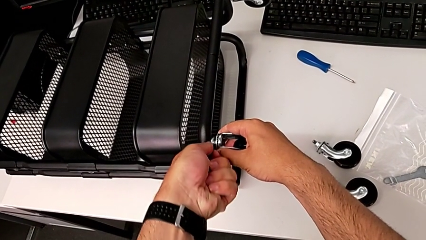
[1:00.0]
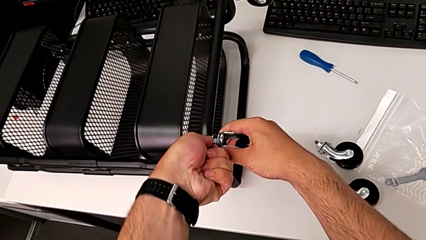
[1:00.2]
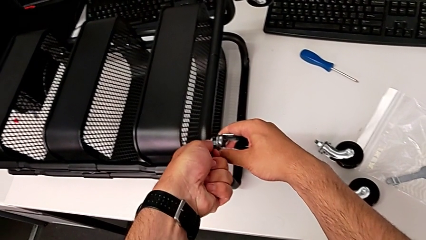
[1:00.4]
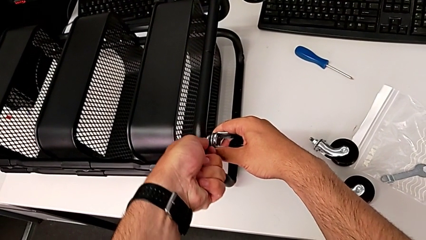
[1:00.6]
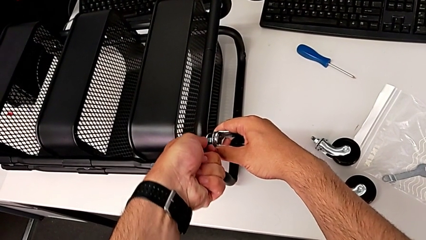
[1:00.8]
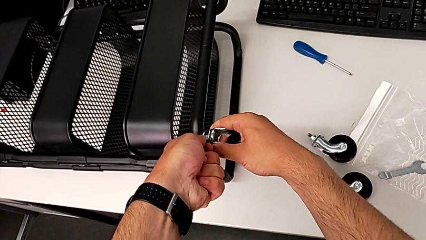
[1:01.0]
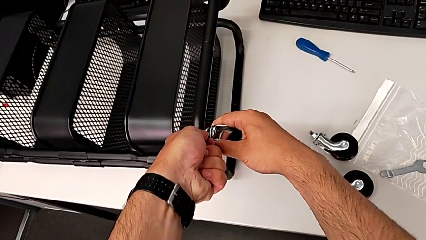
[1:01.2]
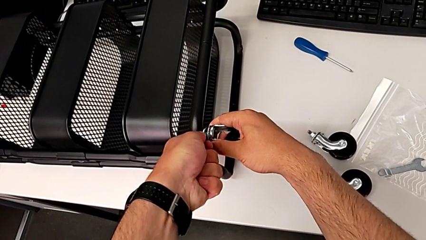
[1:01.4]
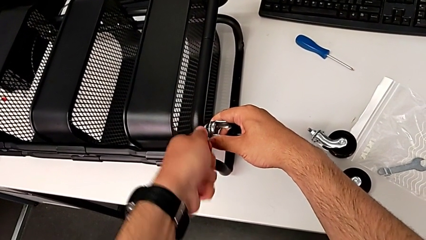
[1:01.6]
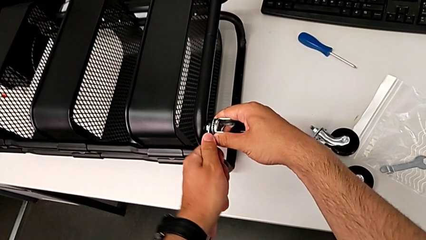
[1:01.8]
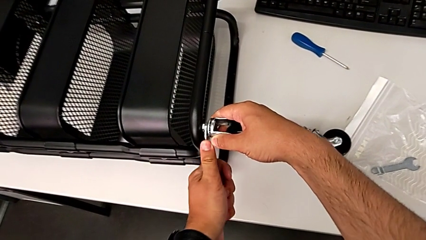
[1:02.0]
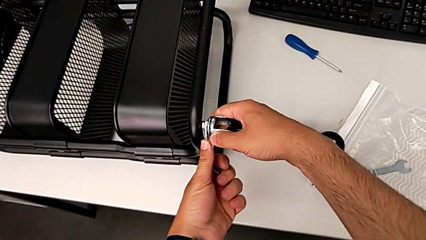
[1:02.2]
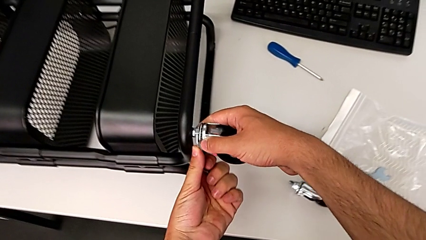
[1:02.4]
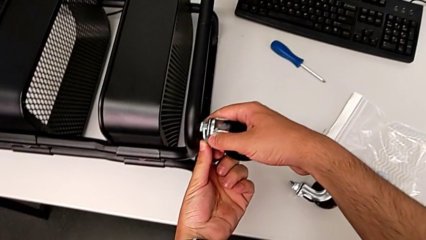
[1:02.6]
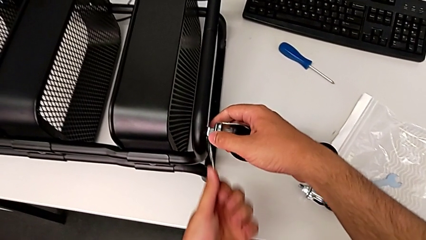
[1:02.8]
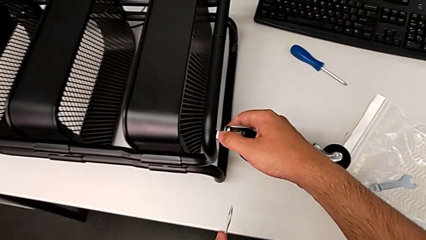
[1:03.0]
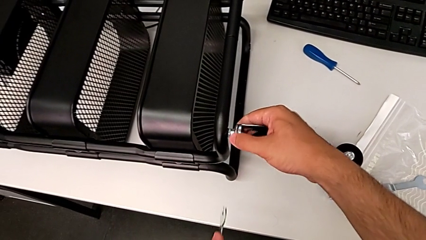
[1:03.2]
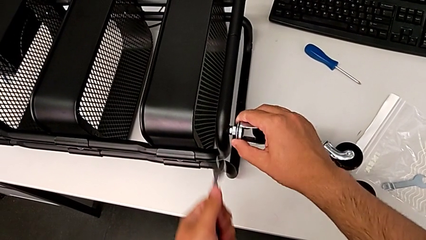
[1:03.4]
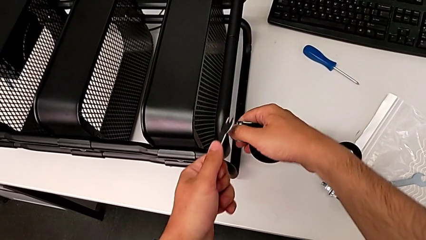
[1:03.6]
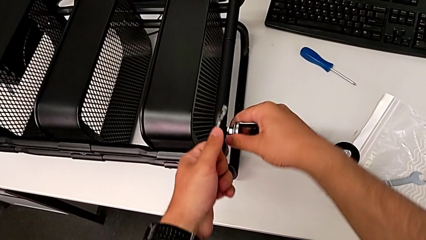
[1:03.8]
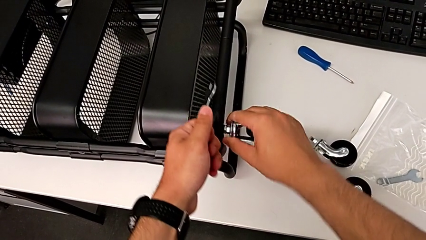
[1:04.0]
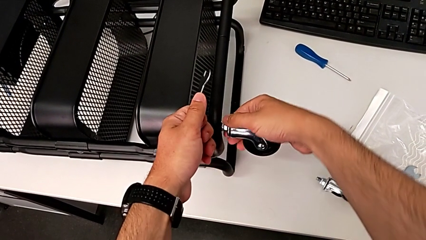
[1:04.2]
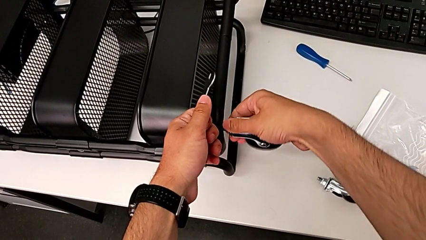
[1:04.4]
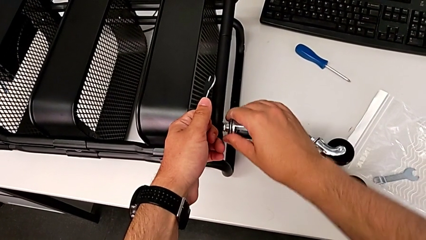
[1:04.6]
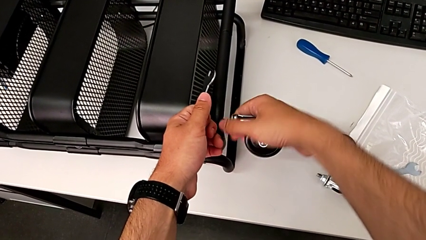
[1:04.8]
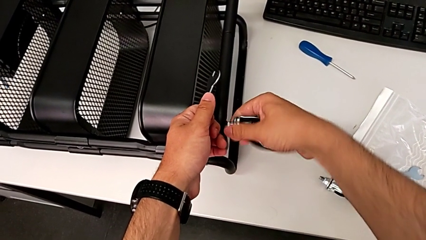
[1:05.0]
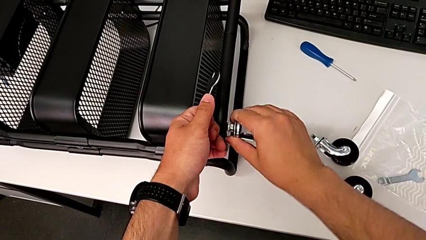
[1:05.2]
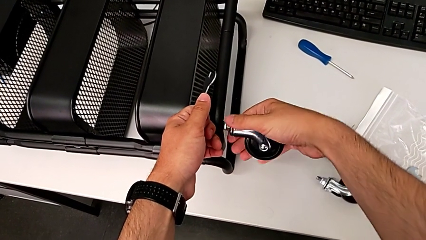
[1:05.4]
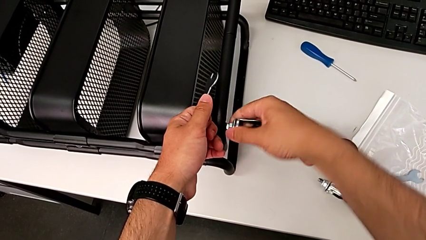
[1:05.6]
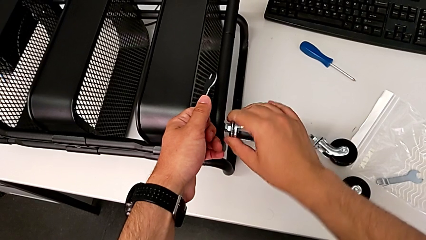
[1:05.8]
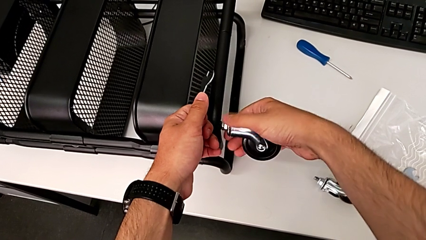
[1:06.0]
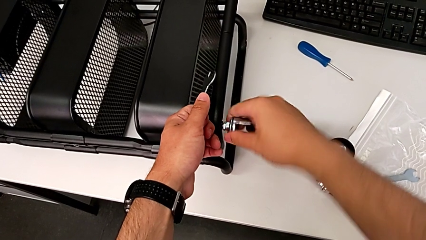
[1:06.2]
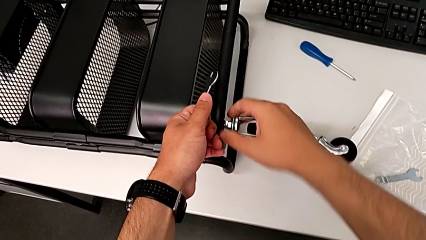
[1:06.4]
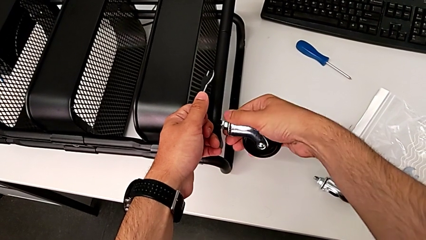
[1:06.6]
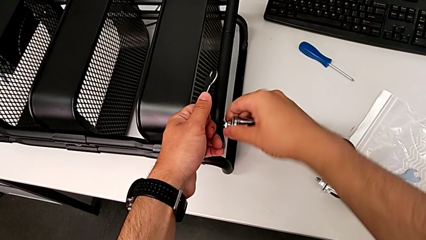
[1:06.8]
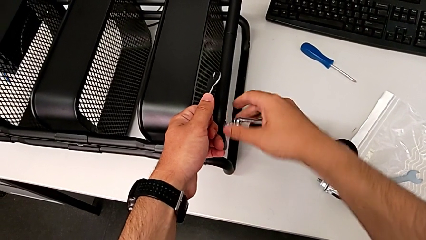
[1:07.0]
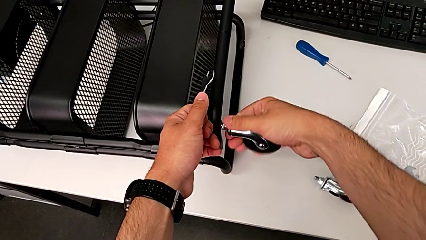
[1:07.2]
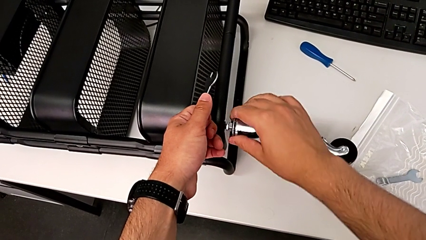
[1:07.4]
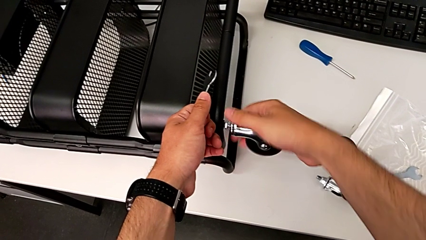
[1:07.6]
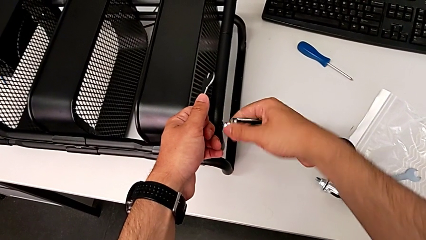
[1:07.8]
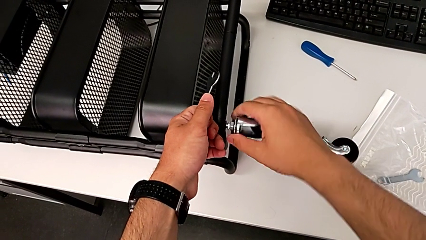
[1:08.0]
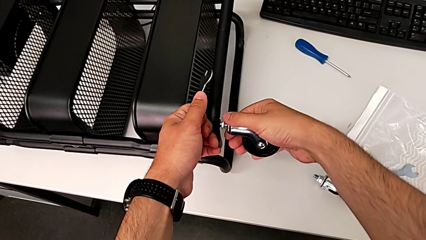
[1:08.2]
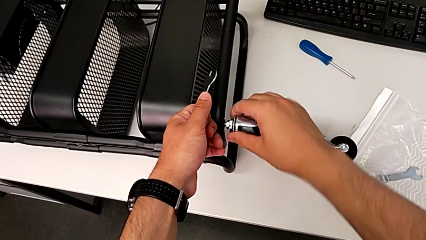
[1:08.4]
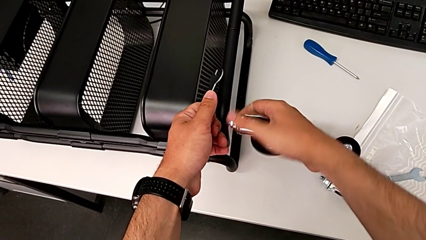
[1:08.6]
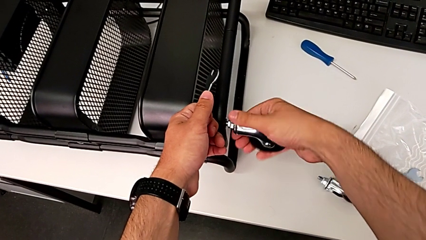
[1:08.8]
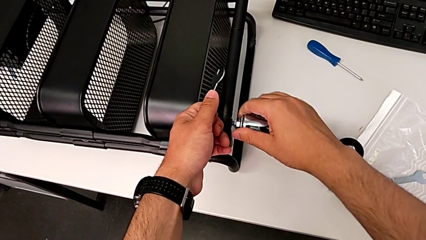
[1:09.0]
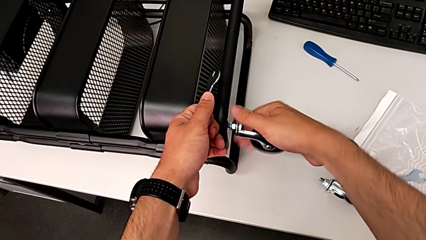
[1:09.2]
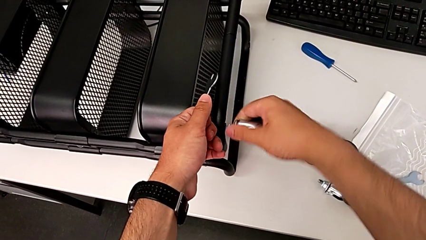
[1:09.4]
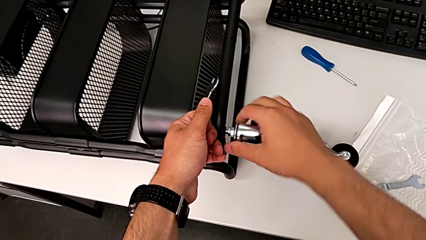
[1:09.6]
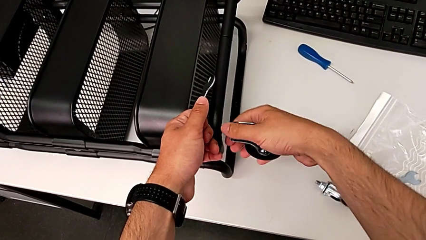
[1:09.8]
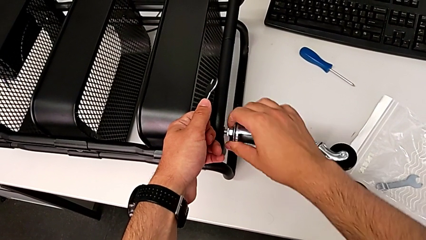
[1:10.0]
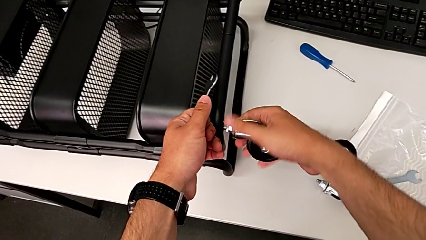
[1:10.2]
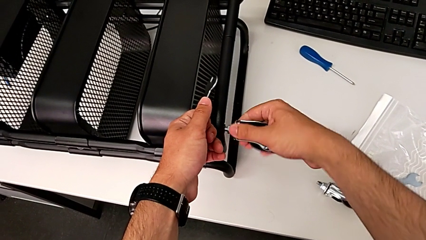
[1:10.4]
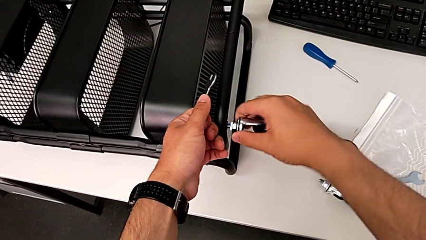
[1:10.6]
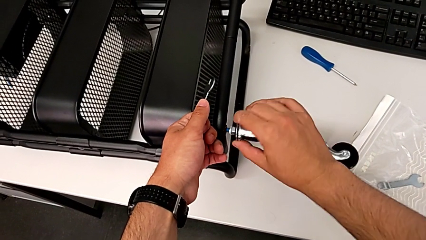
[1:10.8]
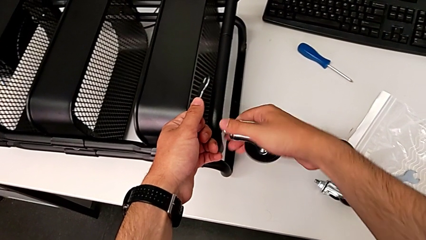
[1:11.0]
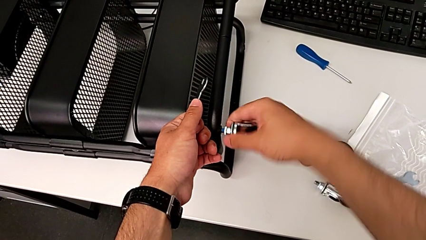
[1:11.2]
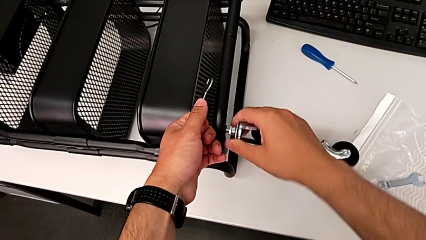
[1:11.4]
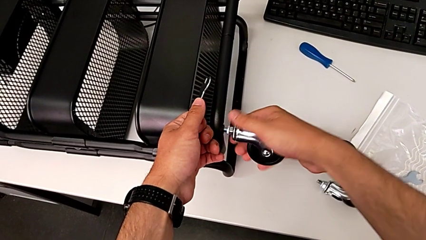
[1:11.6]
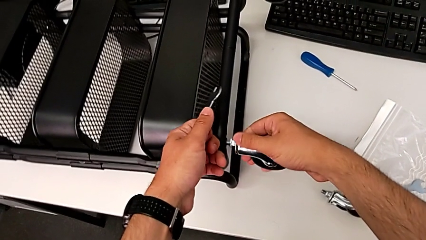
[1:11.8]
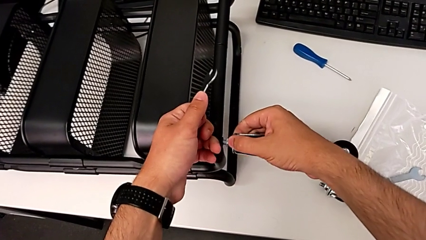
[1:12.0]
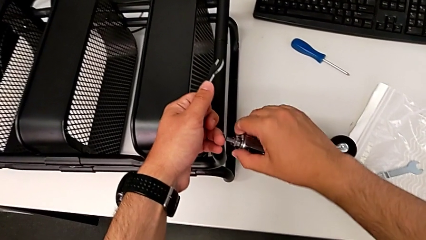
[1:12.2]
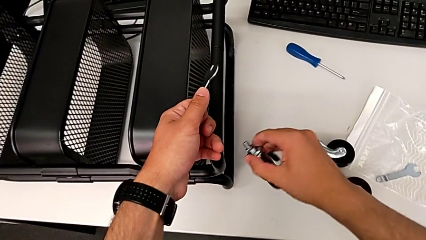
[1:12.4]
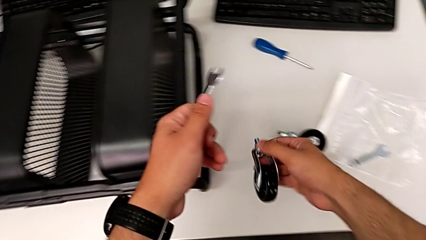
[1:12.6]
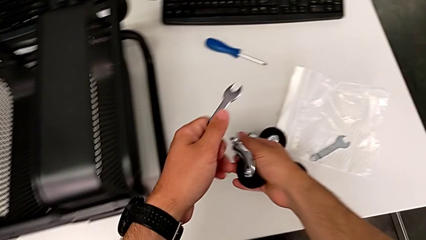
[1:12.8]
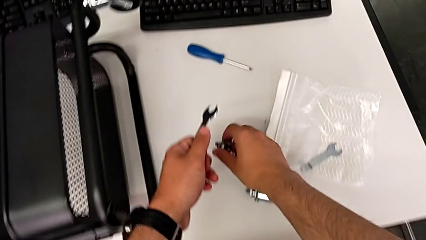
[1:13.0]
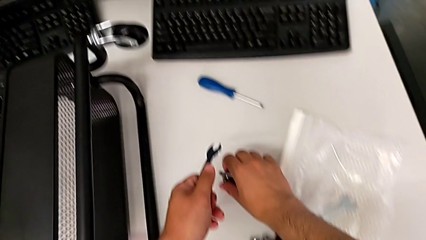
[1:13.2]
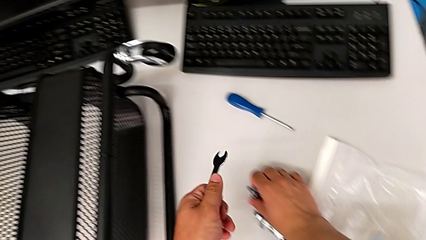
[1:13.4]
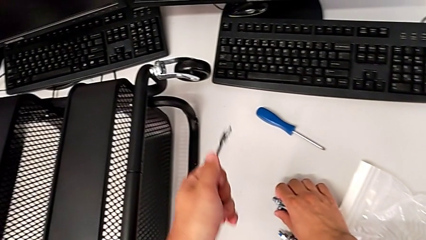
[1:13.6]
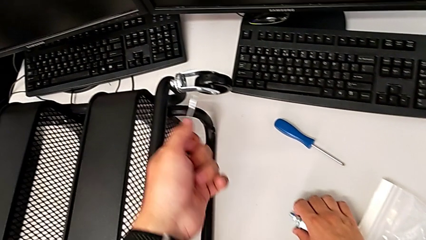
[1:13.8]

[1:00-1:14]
The camera wearer is unscrewing the third wheel of the cart. They unscrew the third wheel twice and disassemble it.

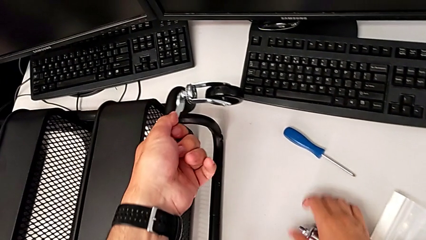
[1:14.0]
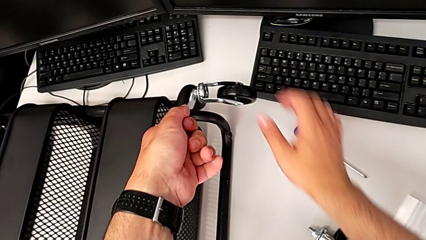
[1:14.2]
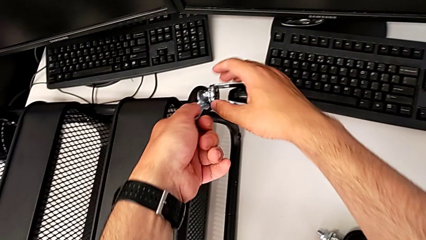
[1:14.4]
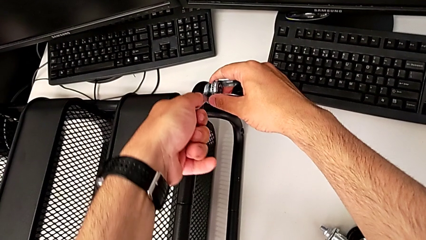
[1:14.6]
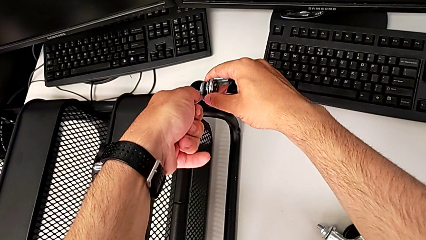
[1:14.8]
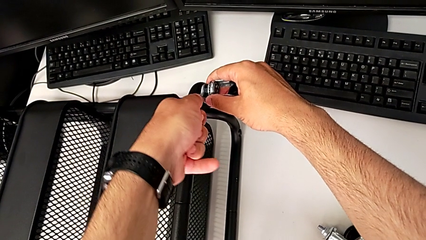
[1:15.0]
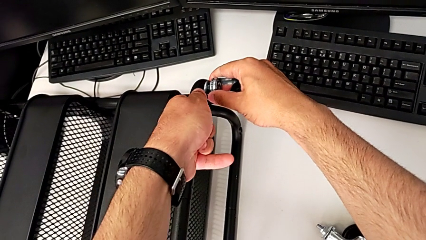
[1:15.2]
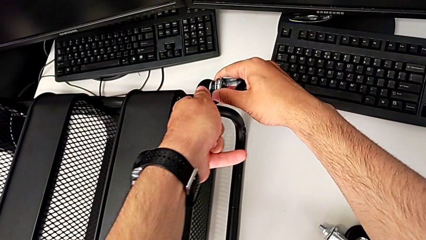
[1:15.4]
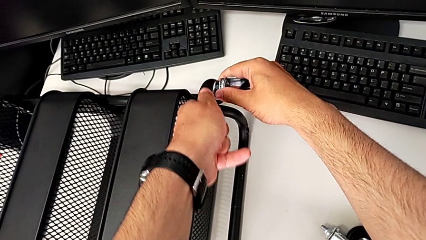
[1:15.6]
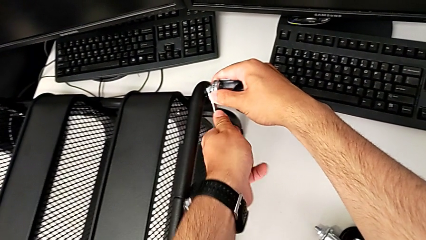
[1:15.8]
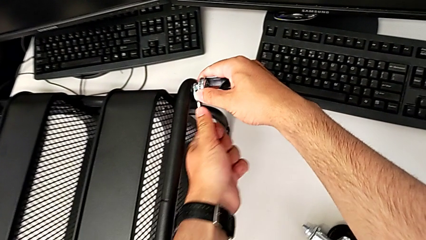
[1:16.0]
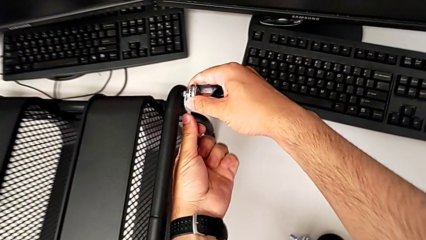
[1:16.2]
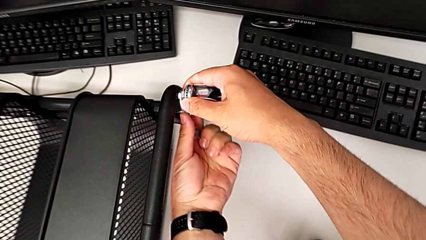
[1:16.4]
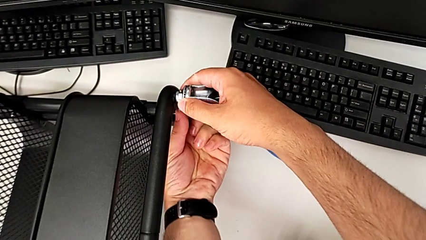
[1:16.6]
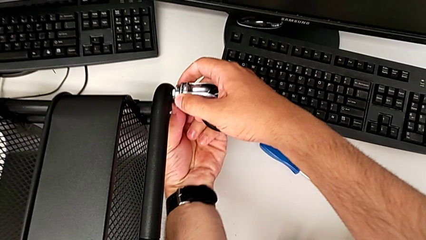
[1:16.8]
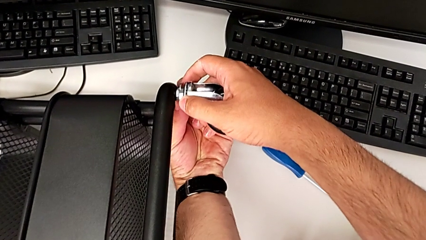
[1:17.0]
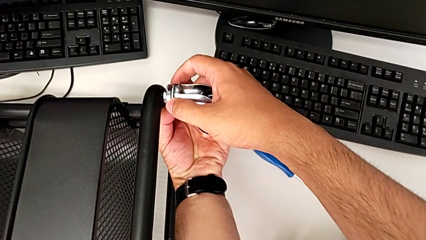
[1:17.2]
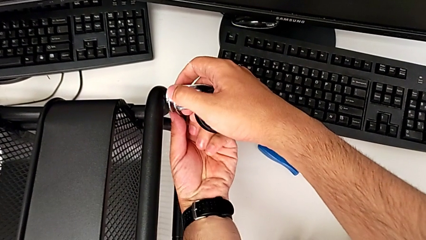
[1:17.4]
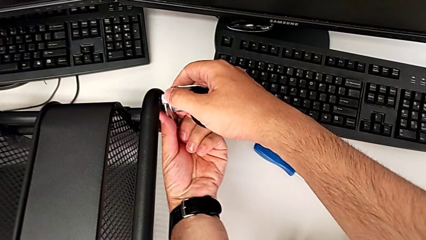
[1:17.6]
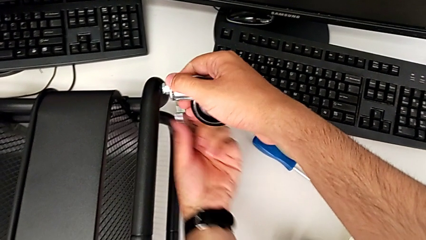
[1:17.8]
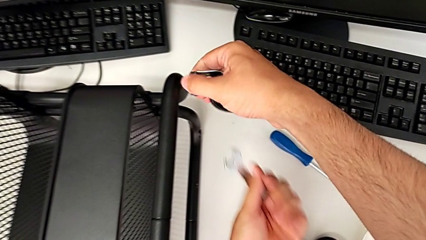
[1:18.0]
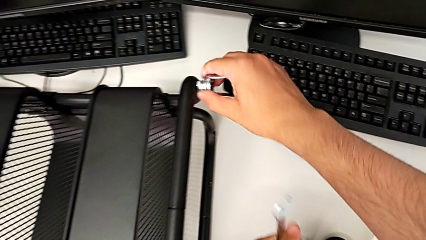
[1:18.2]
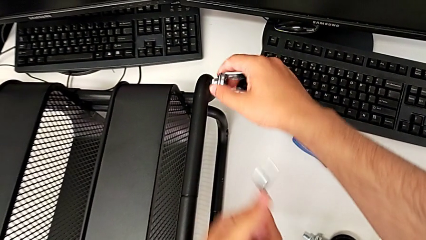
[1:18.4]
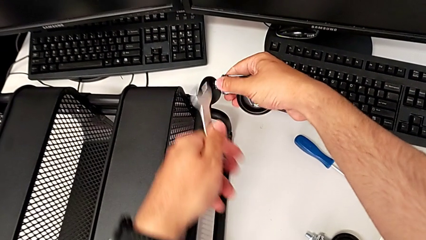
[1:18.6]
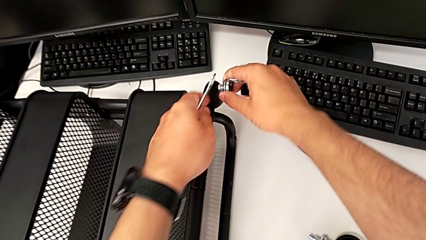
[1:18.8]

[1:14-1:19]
The camera wearer is unscrewing the fourth wheel of the cart. They place the fourth hexagonal wrench and unscrew the fourth wheel.
